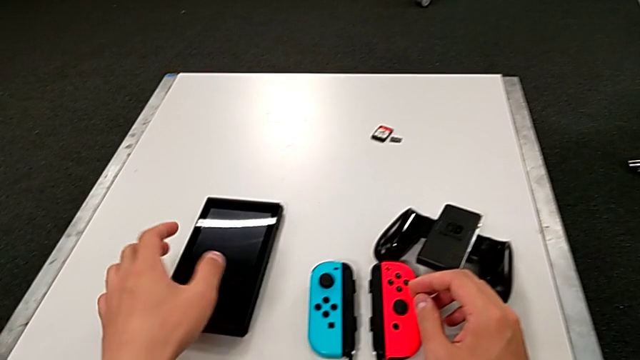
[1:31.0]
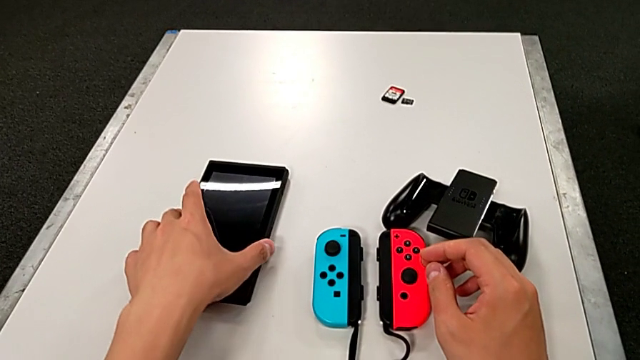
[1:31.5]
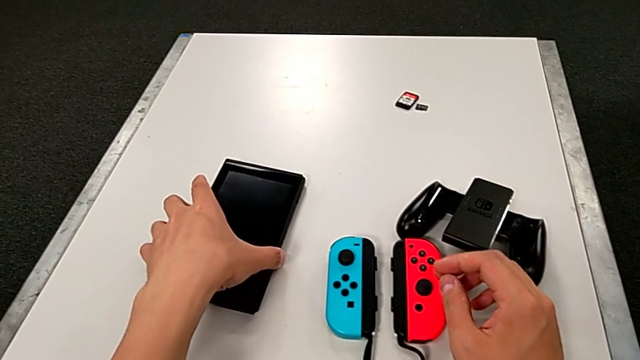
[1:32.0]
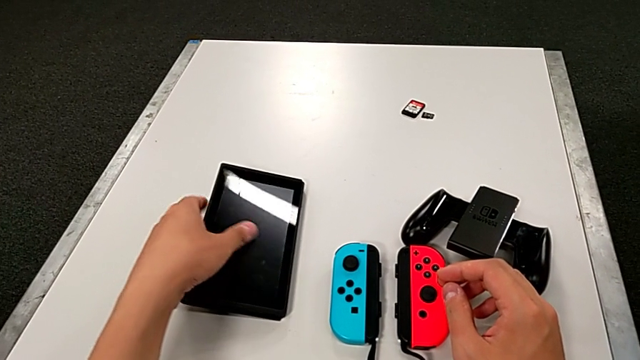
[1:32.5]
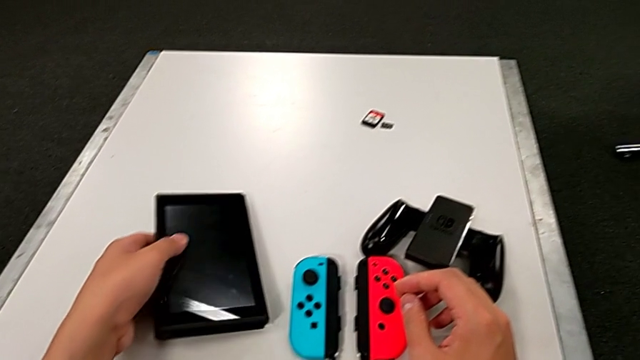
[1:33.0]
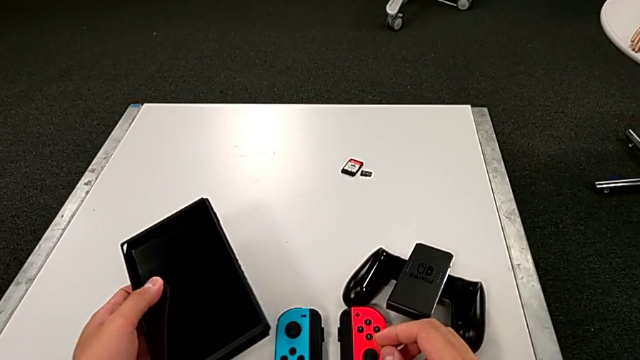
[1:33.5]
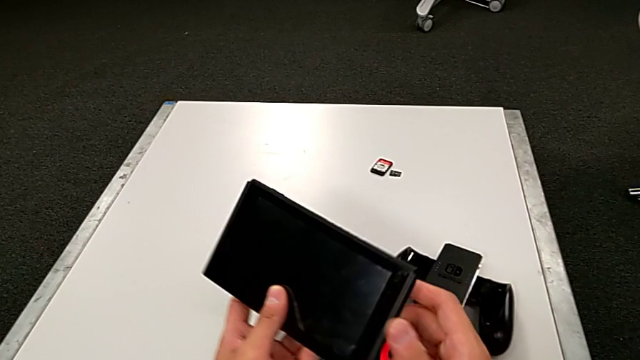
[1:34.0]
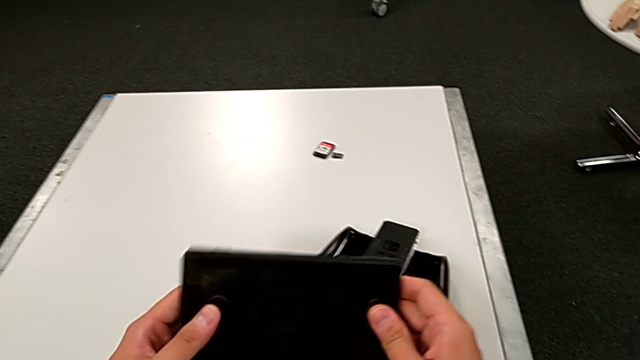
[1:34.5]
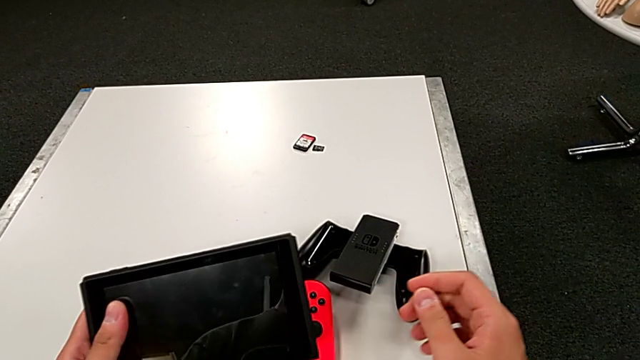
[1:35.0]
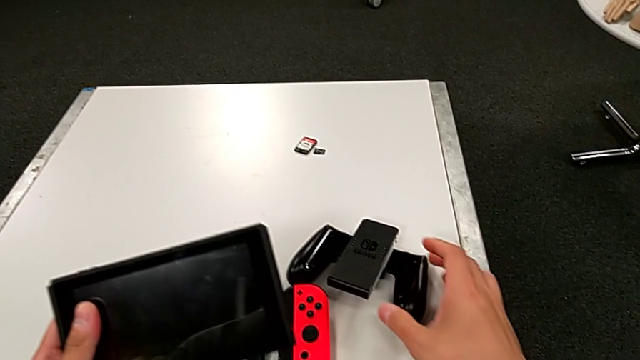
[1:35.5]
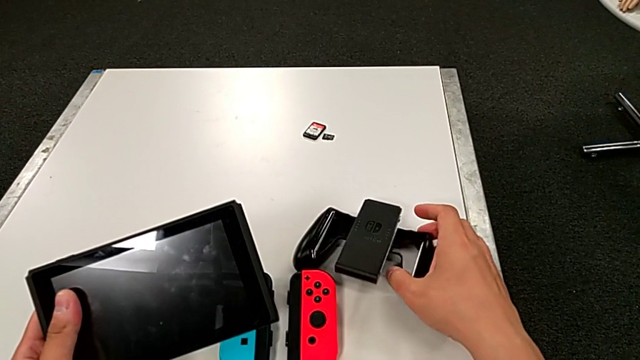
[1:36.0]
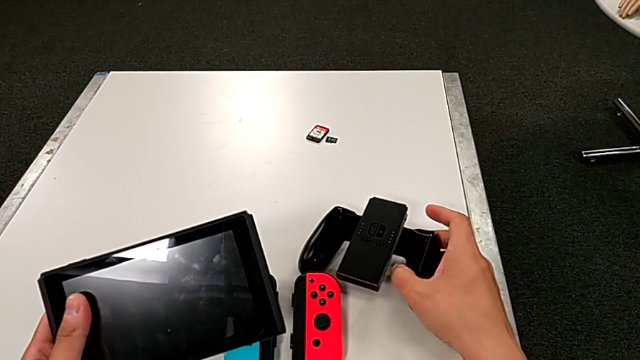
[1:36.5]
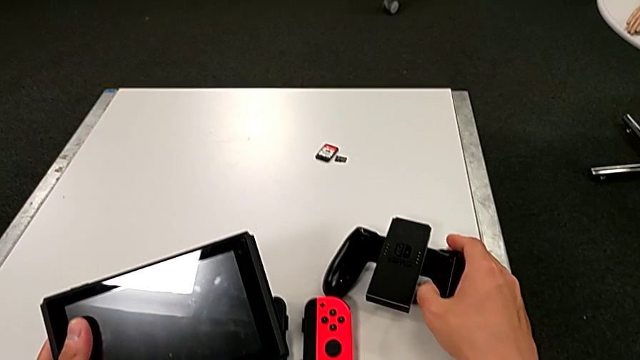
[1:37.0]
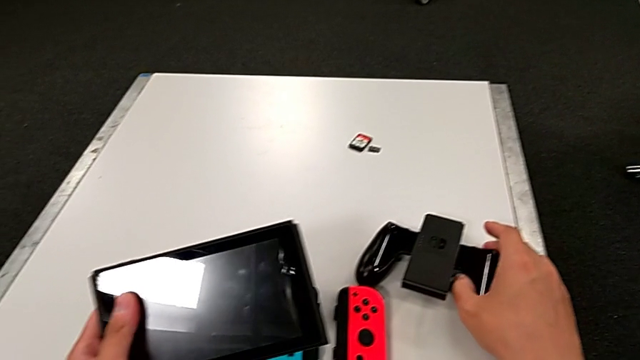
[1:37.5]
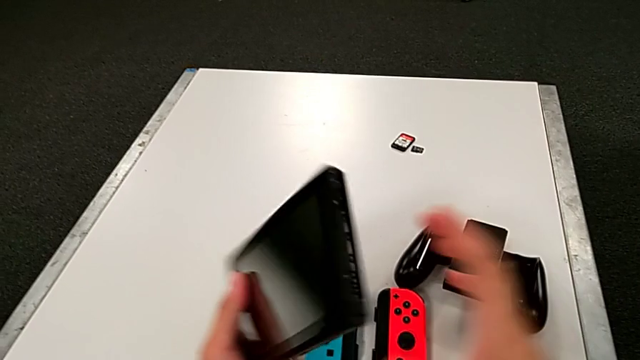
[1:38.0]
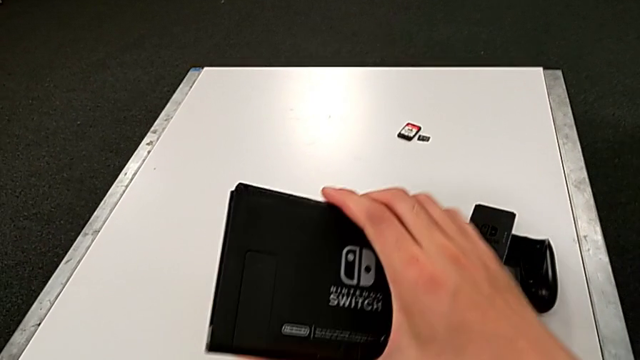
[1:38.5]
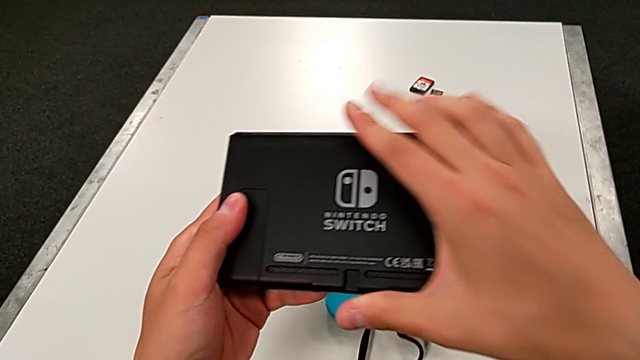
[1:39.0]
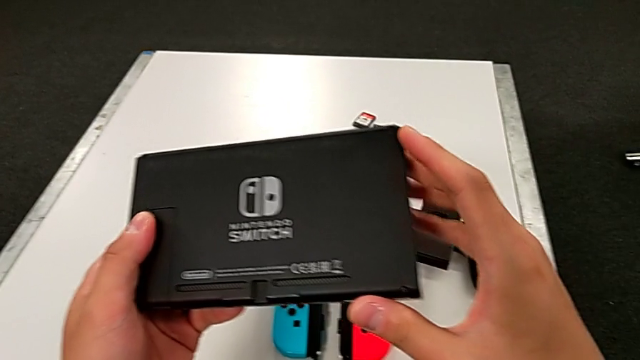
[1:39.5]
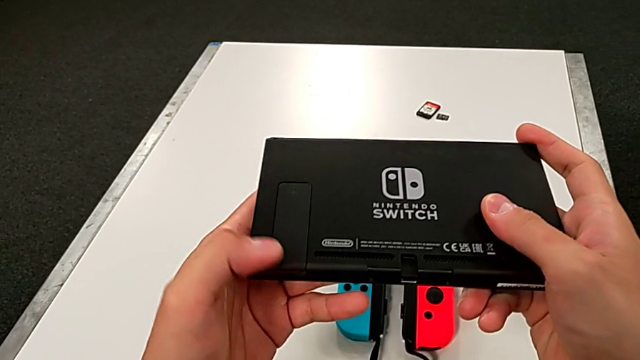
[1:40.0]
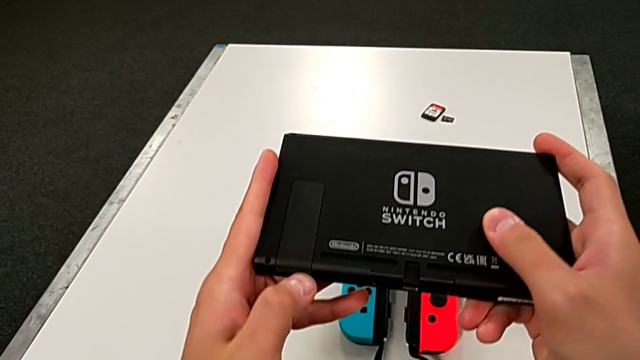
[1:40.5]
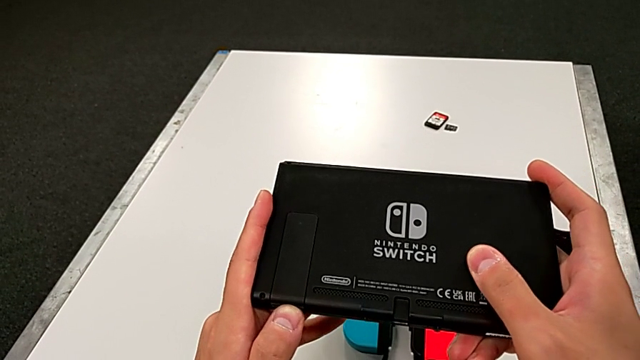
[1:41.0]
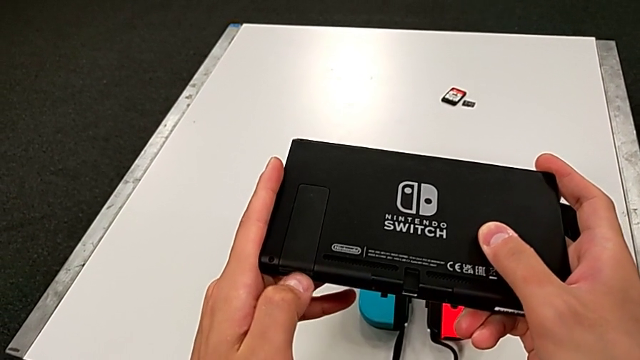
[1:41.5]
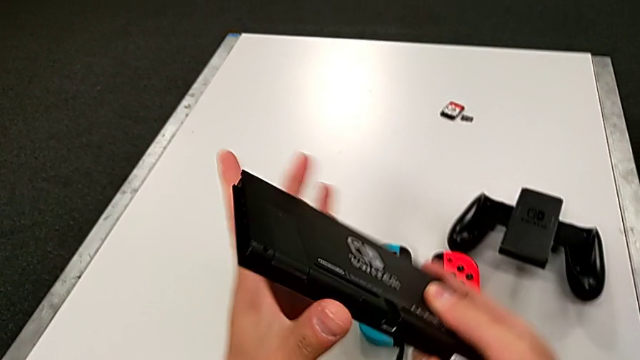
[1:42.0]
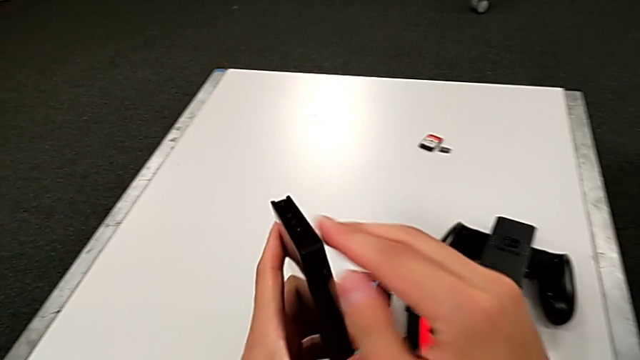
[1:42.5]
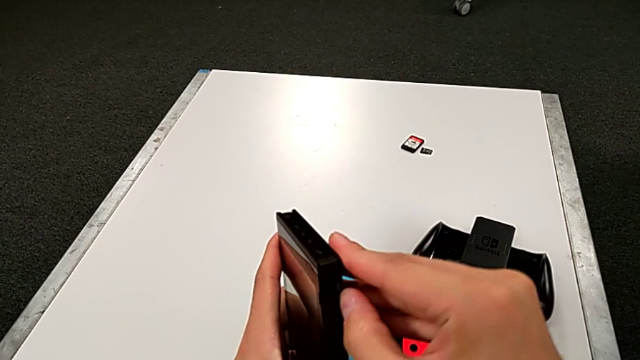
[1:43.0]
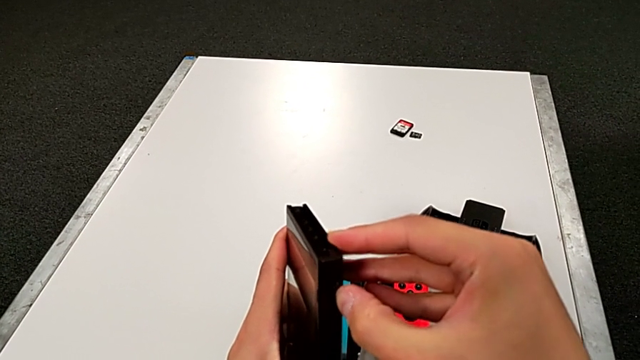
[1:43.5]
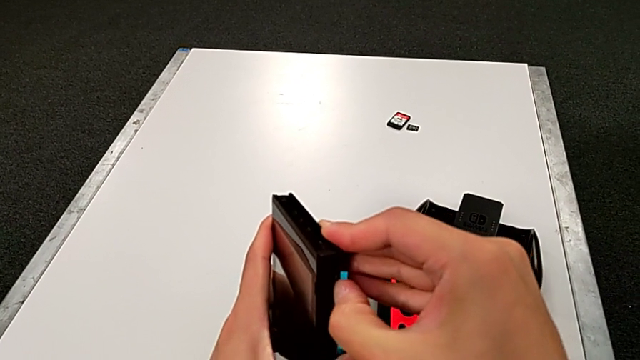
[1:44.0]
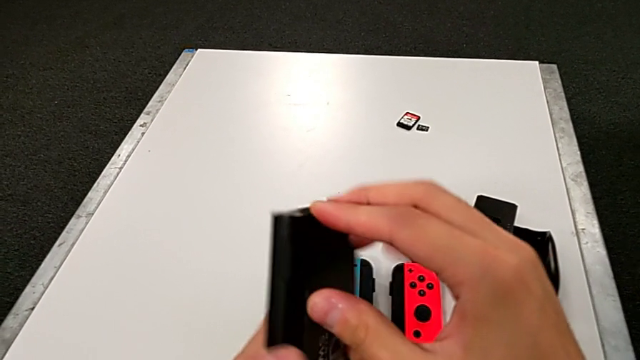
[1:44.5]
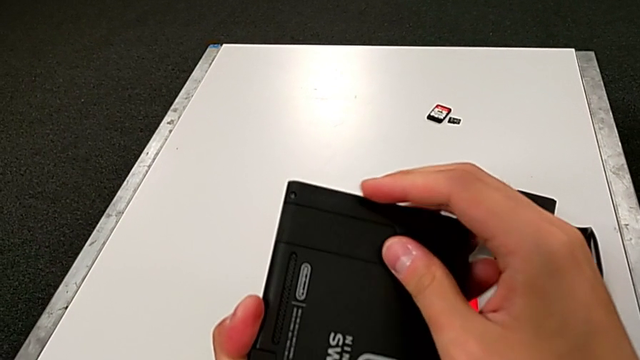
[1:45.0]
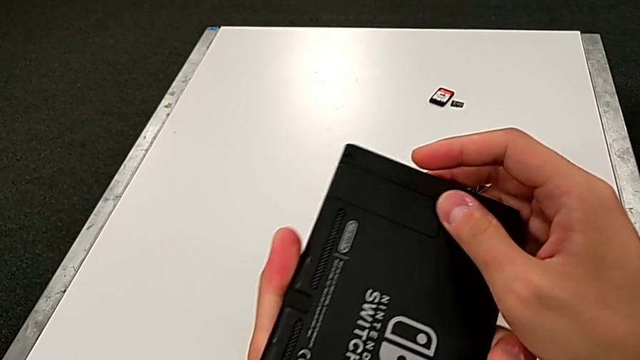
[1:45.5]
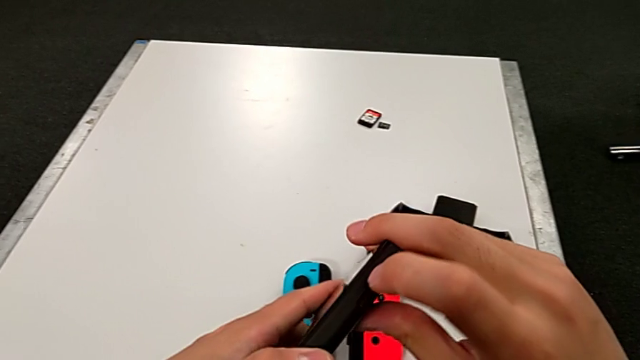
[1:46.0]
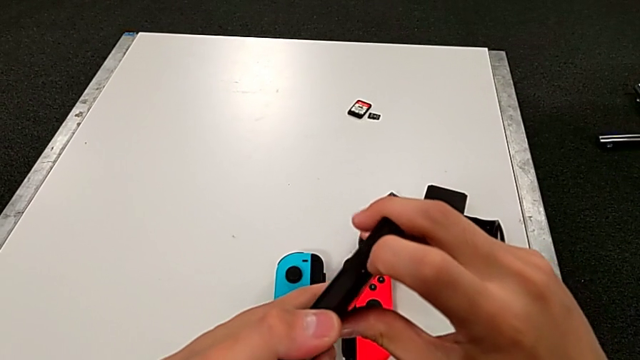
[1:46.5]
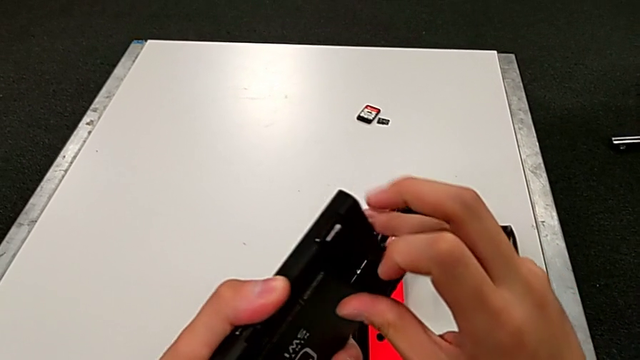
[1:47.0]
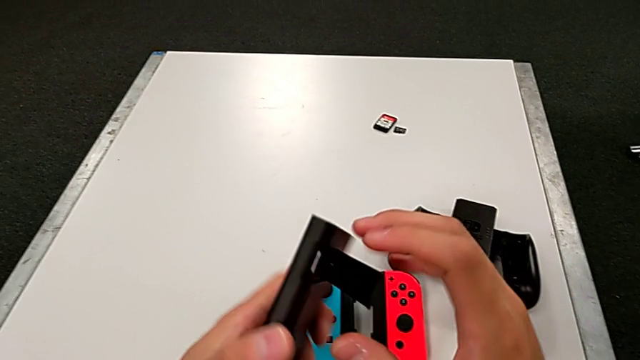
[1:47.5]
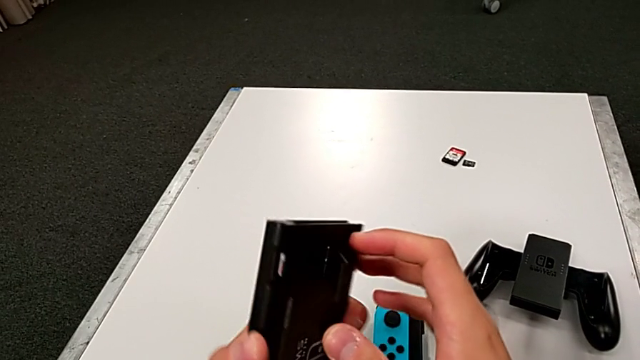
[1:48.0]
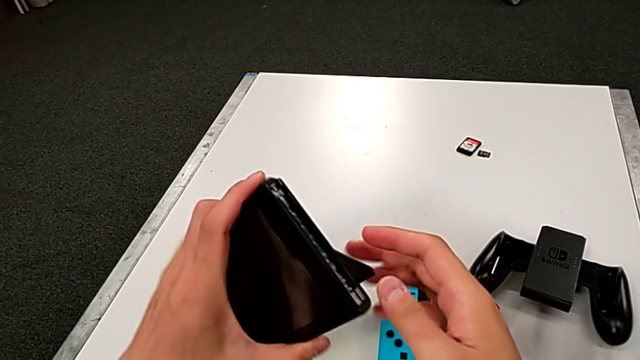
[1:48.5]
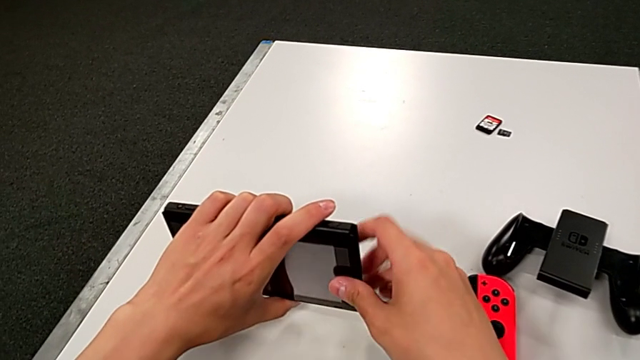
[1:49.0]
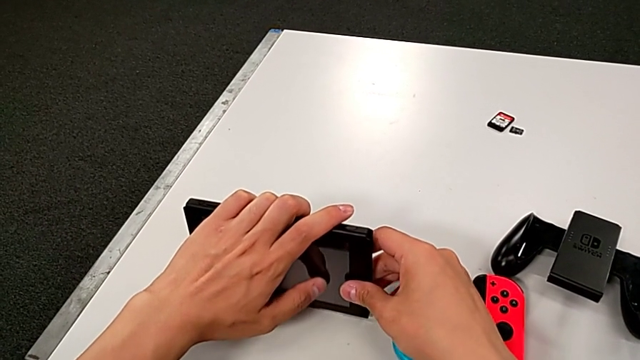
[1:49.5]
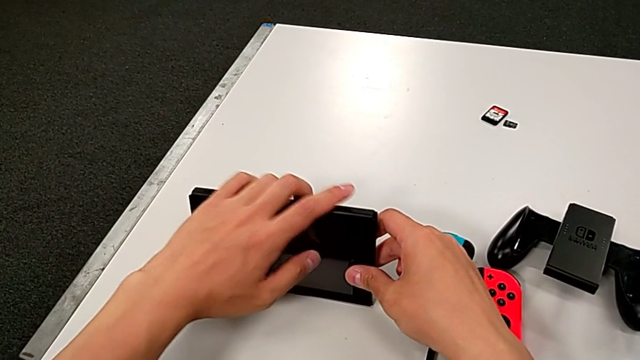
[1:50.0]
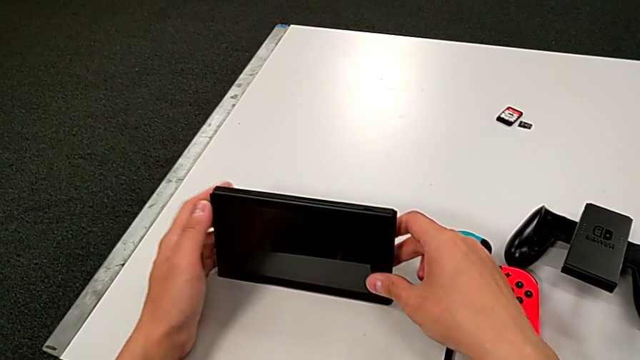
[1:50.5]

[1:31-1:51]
The camera wearer stands the Nintendo Switch. They grab the Nintendo Switch, inspect it, grab the comfort grip, rotate the Nintendo Switch, open the kickstand and stand the Nintendo Switch.

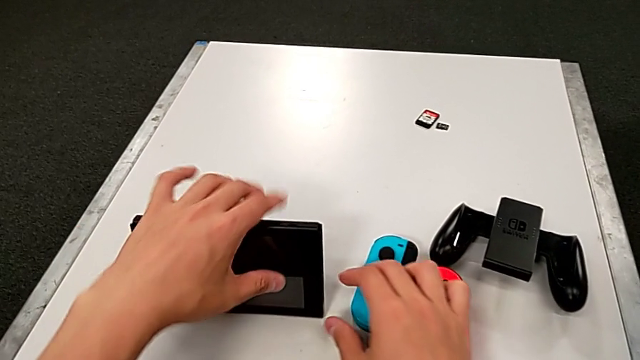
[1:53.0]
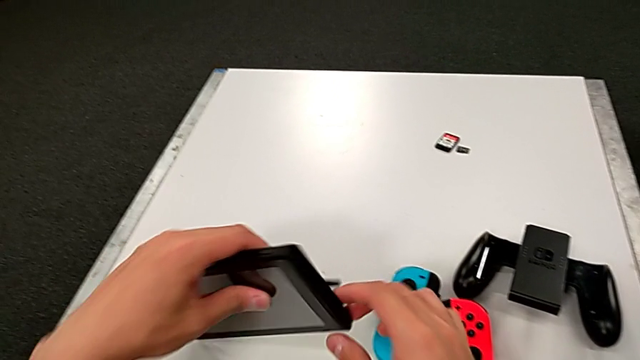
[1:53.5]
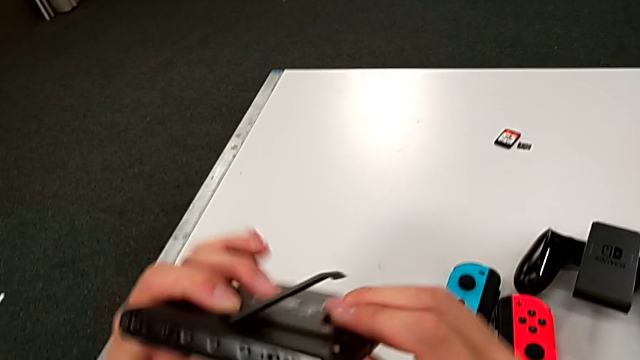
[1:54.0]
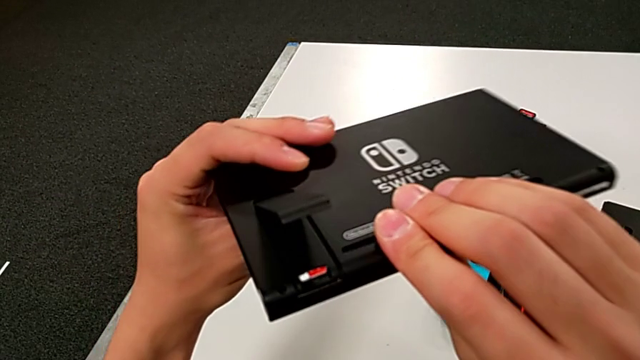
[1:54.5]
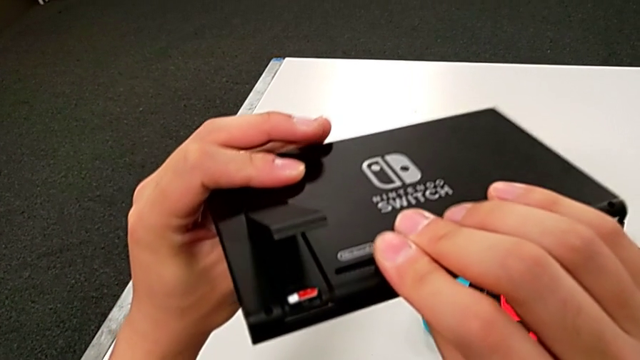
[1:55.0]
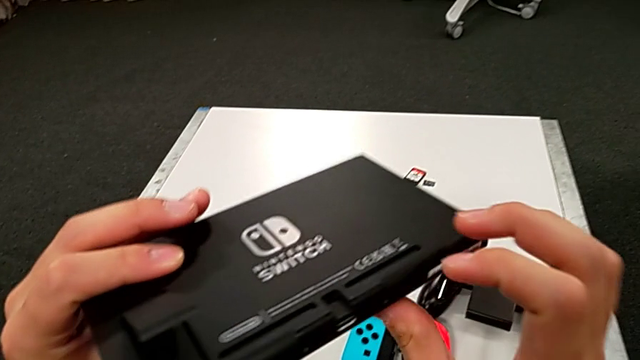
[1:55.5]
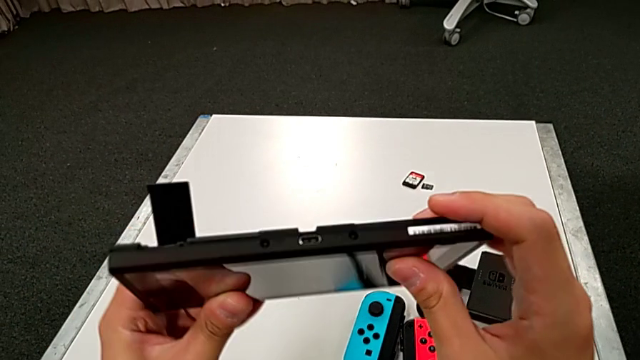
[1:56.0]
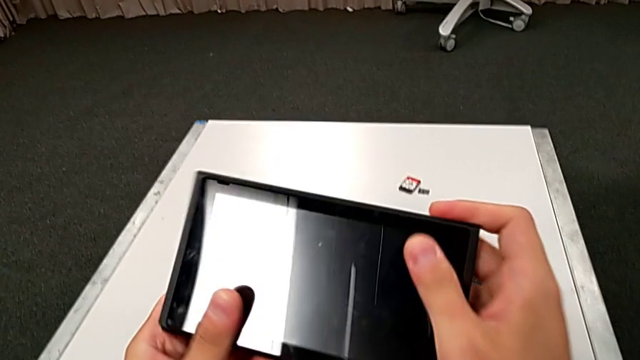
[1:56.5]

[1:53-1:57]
The camera wearer is changing the game card. They grab the Nintendo Switch and begin to rotate it.
